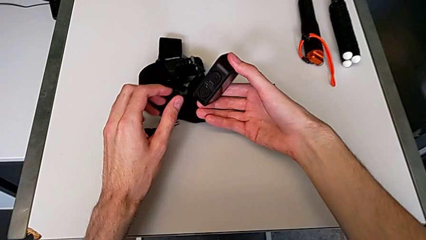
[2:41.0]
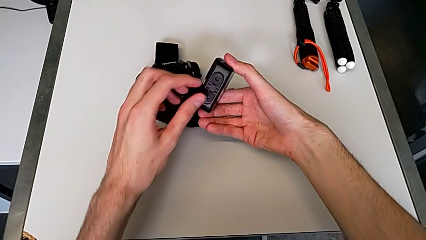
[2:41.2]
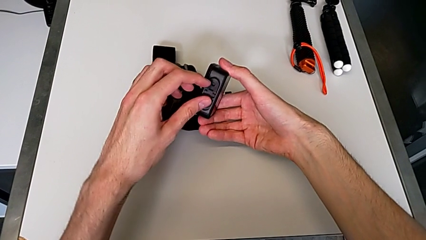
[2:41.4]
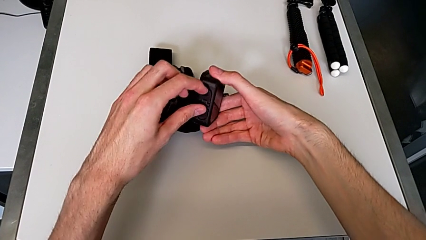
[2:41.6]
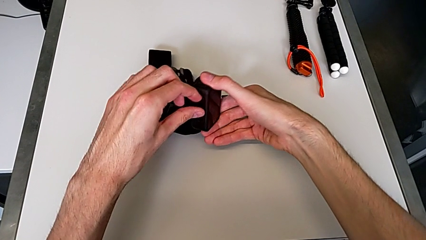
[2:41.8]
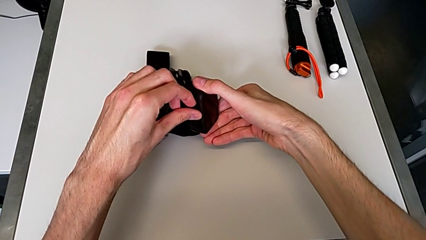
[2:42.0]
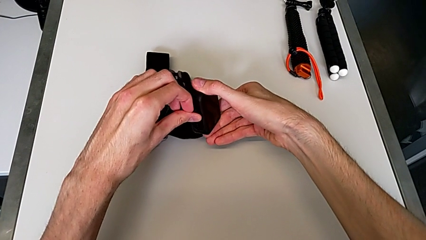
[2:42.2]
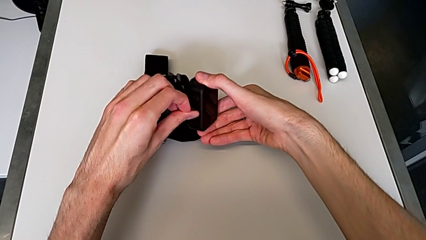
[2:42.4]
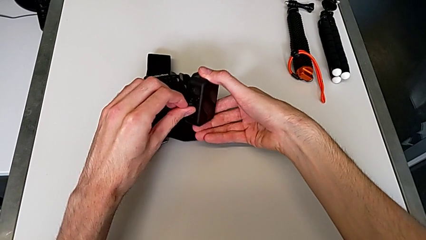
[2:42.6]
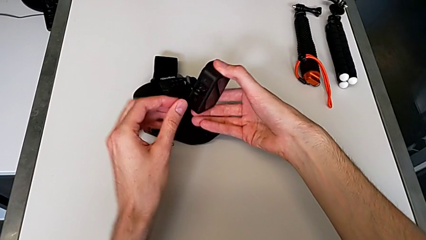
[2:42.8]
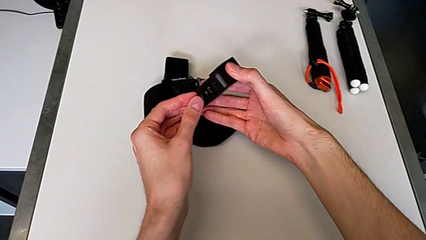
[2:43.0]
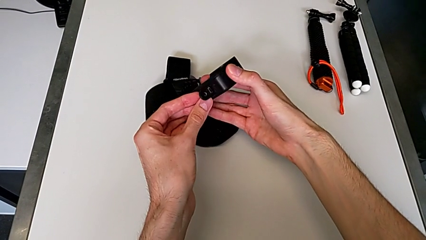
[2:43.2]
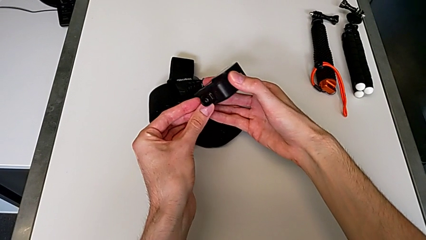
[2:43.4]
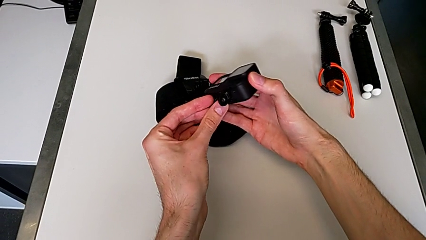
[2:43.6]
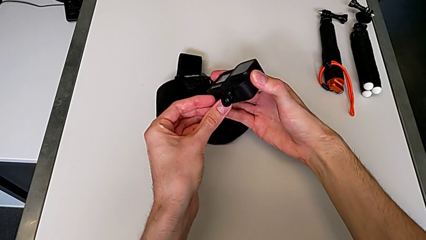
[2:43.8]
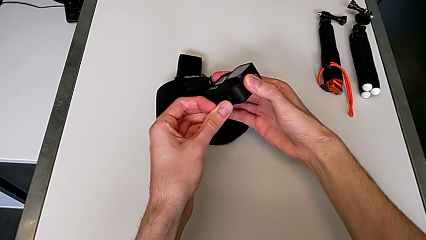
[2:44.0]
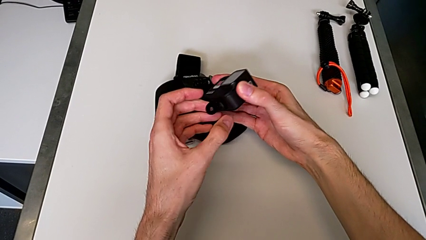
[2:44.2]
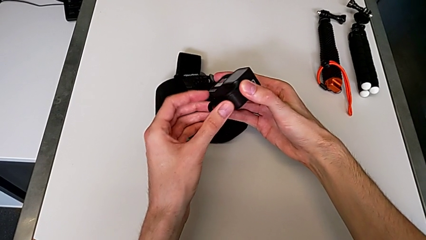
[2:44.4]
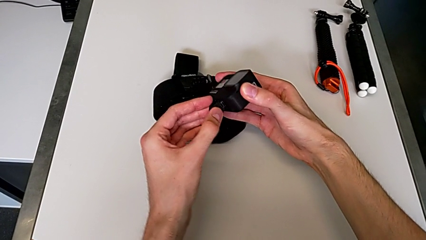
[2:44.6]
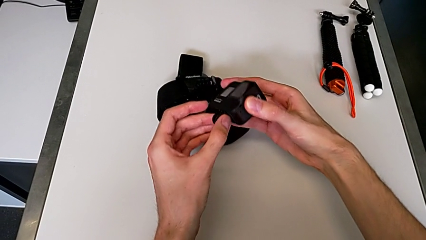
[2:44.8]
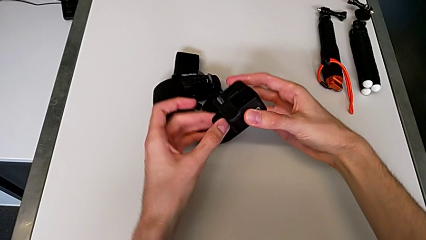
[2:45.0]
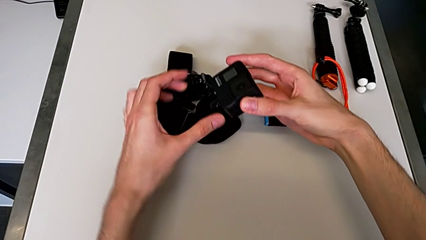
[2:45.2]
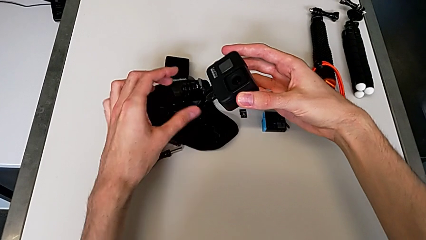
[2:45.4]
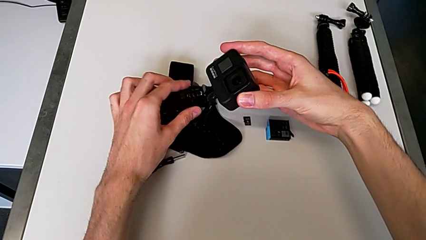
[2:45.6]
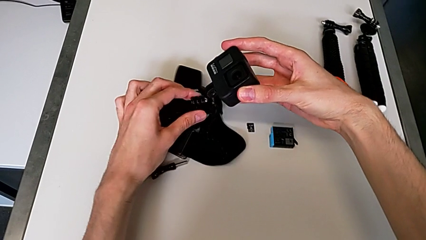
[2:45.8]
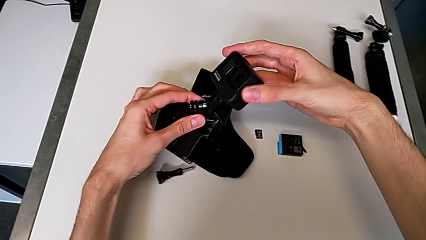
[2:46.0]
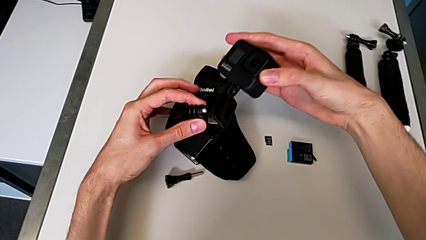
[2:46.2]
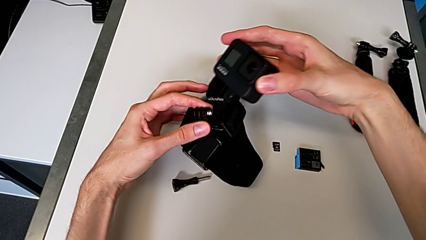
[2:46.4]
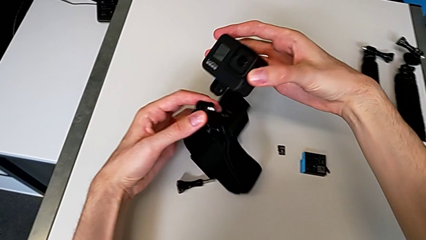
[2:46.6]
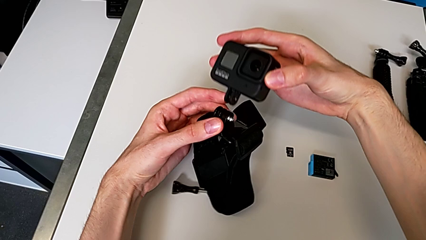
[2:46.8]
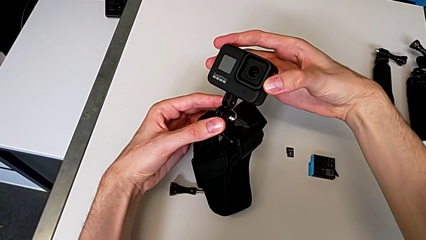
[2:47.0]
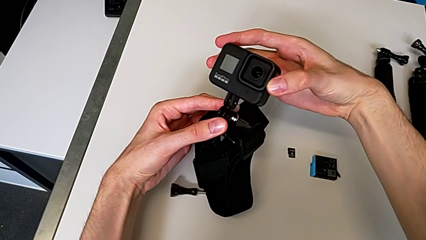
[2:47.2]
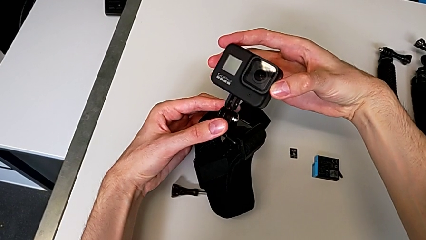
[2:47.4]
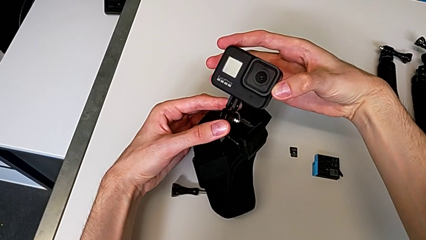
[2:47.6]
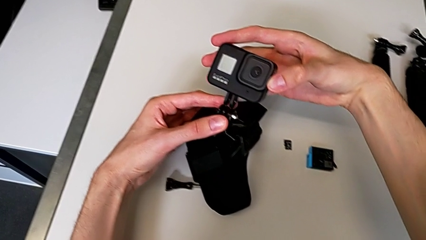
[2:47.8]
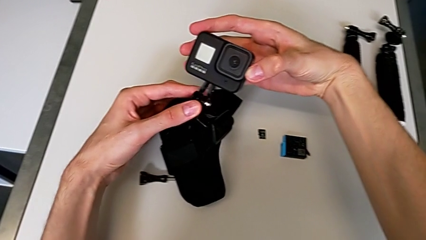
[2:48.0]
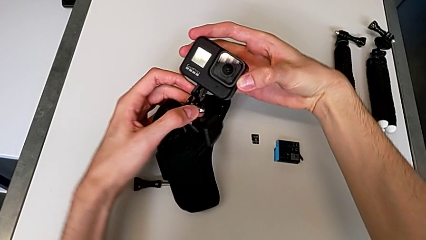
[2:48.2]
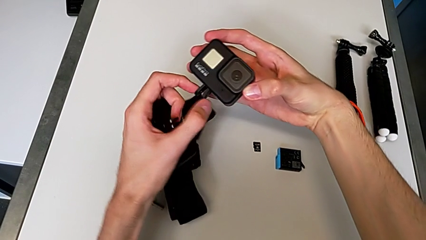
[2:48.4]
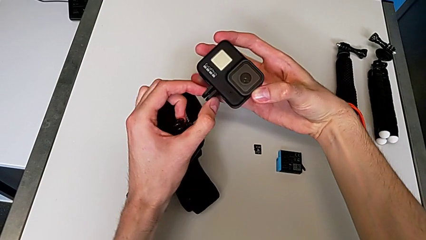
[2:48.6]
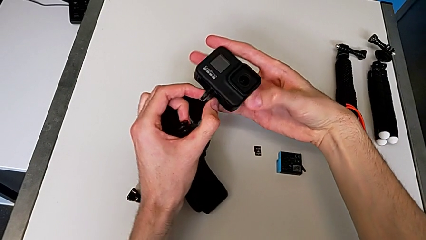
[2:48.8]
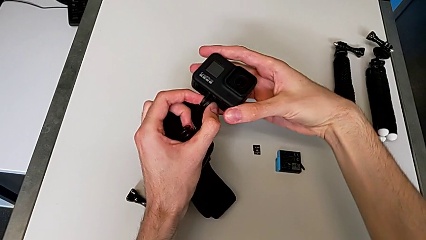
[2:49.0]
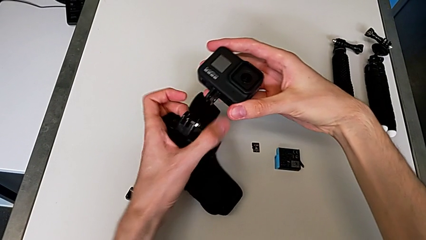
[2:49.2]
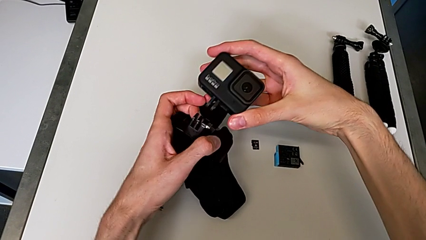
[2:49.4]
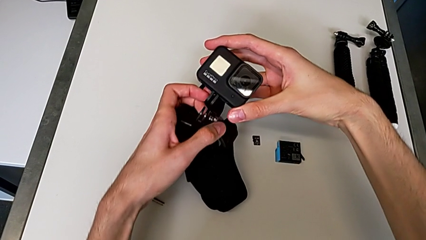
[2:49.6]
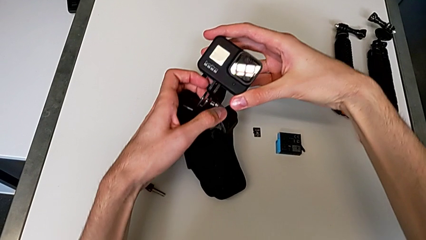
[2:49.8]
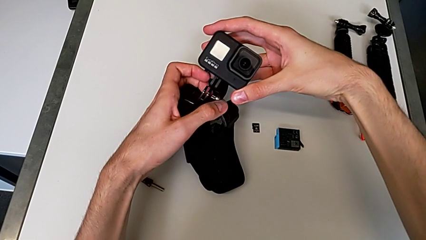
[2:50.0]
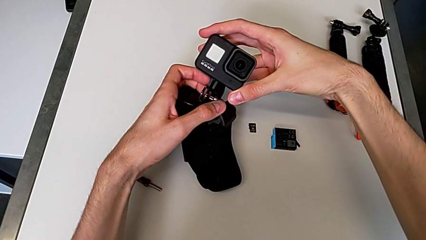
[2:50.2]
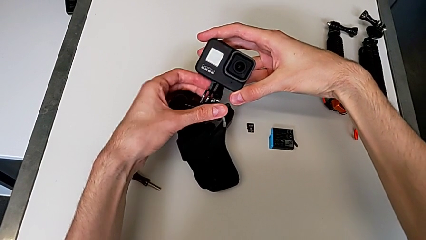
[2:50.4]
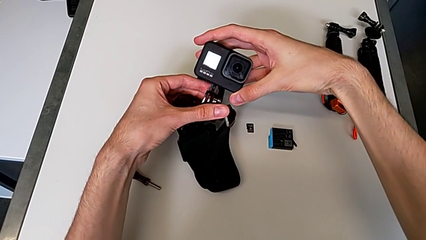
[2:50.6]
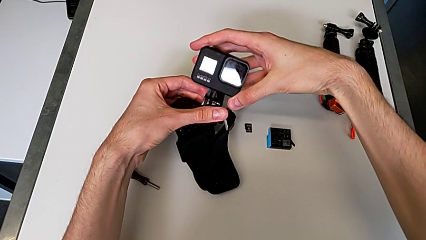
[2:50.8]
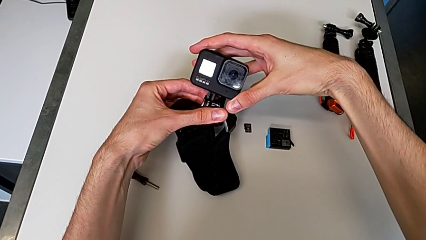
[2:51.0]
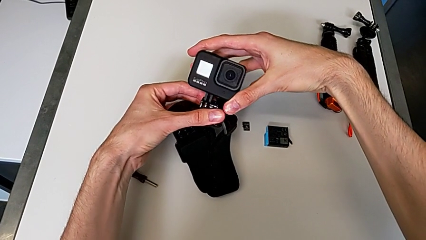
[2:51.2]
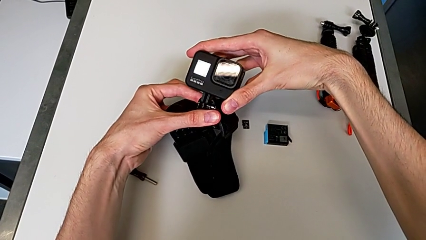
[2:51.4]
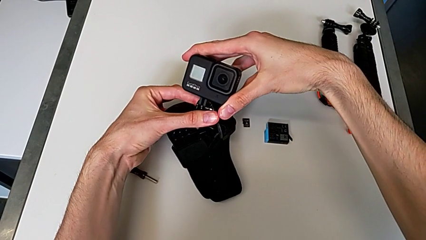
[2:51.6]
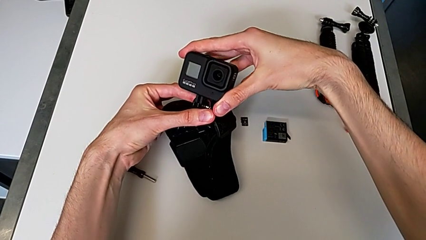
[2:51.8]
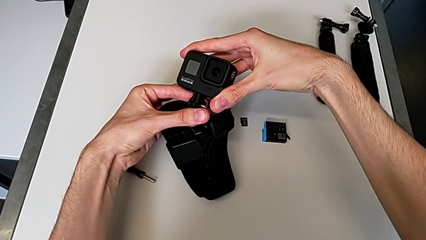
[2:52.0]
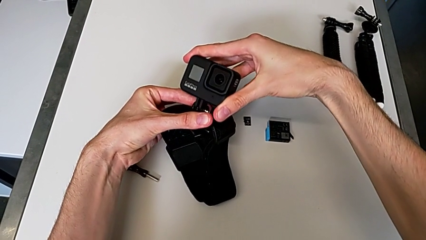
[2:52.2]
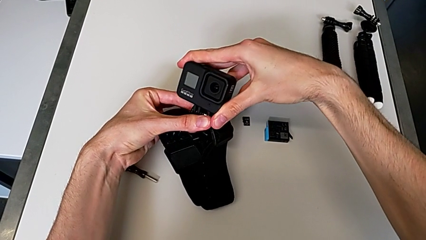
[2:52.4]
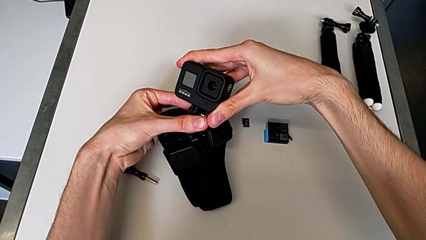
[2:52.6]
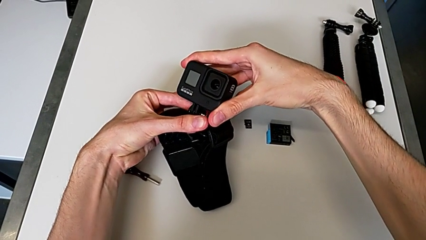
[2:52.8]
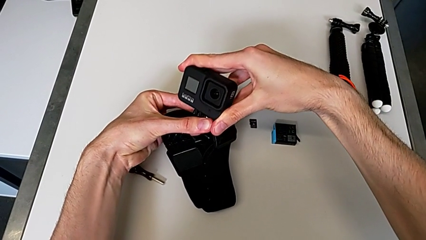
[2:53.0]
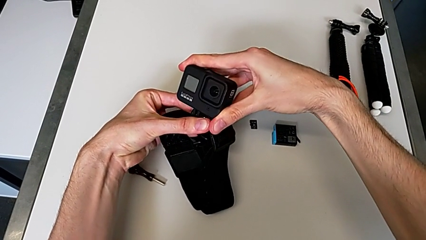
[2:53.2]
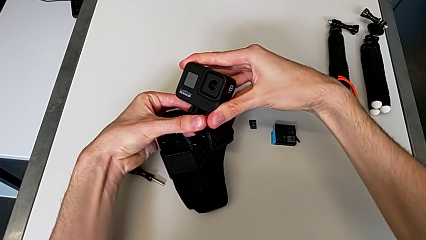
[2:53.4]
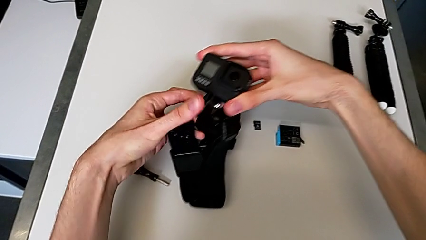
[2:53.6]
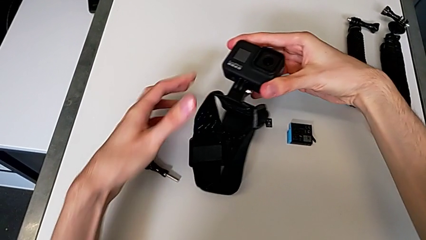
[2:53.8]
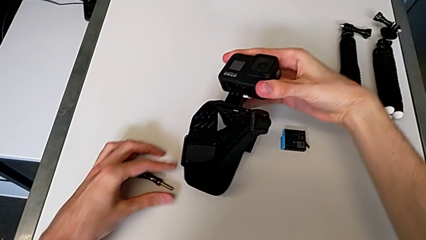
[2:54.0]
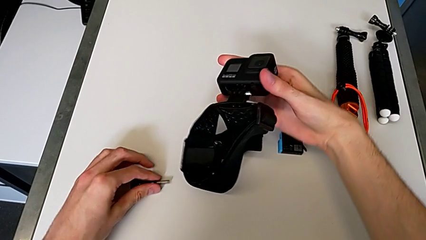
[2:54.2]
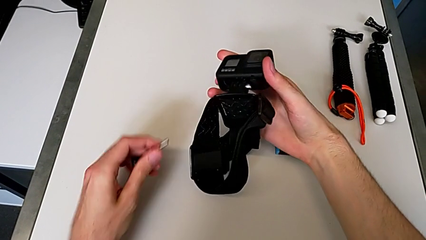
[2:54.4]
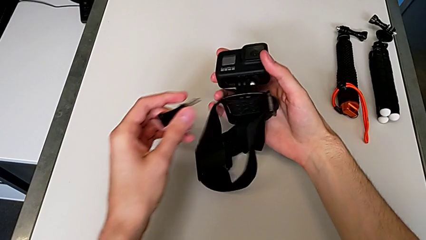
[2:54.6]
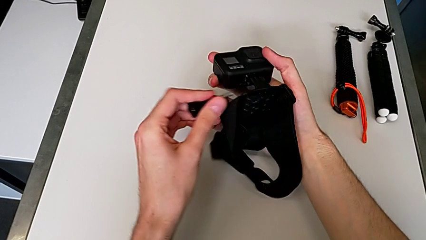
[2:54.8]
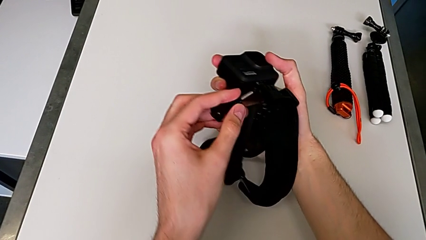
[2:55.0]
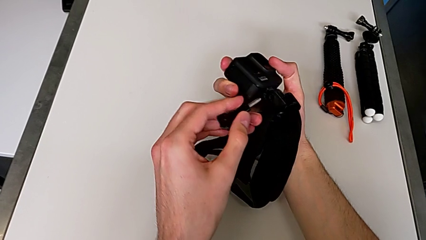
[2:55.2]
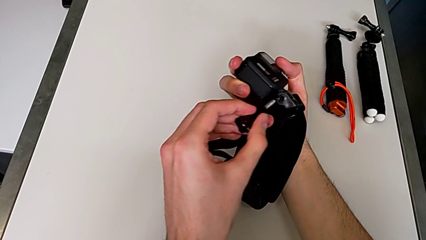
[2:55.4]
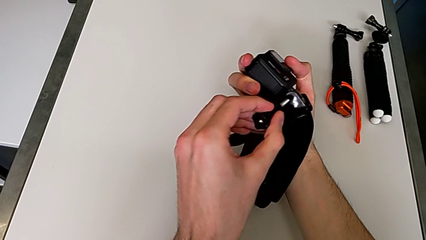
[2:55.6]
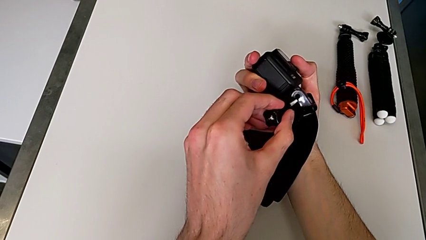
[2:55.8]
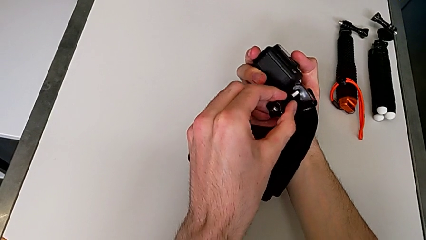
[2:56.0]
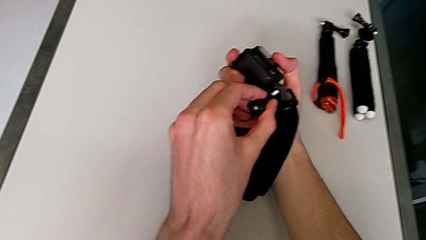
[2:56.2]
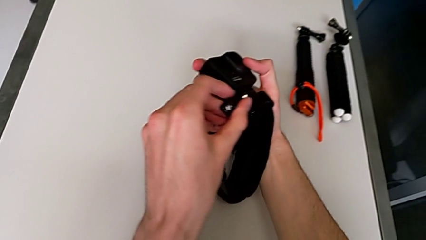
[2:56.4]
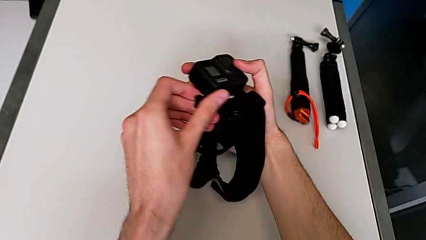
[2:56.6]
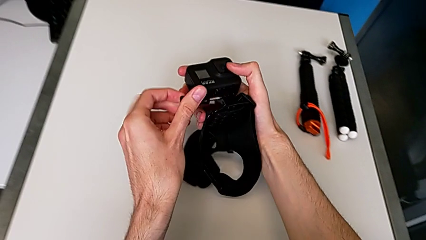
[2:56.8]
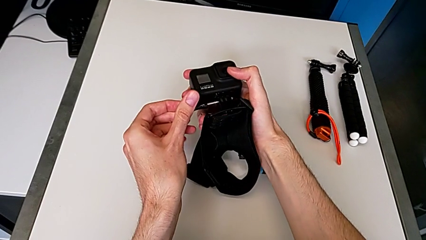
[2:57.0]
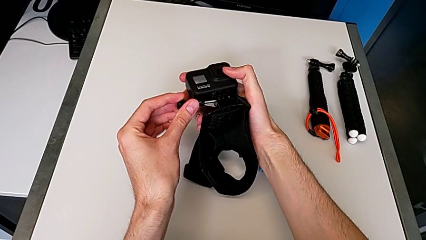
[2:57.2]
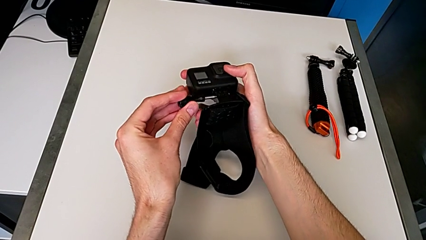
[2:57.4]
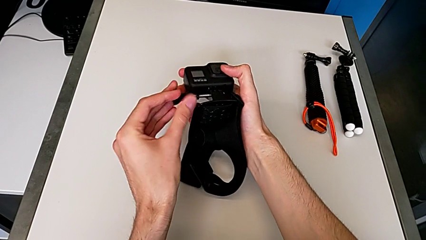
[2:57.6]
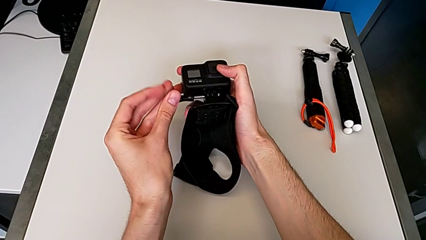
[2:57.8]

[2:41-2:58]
The camera wearer is inserting their strap onto the GoPro. They lift the black mounting peg, assemble the black GoPro and begin to screw the black mounting peg.
